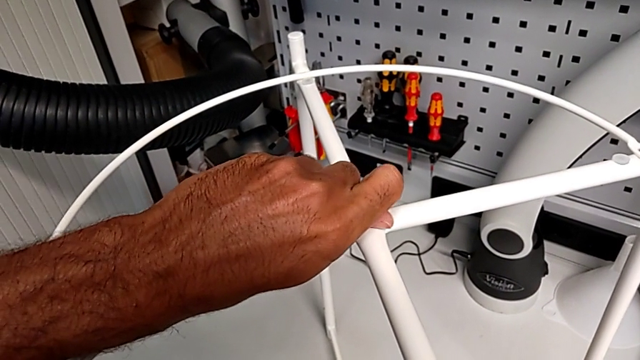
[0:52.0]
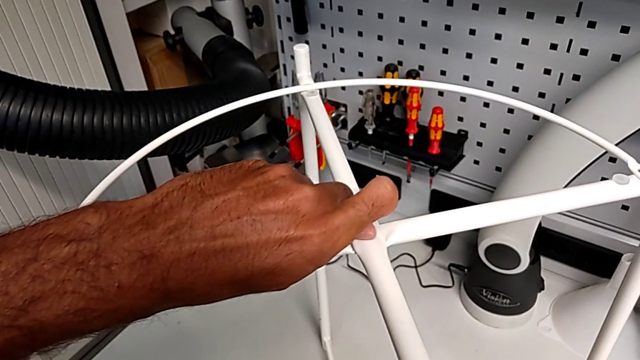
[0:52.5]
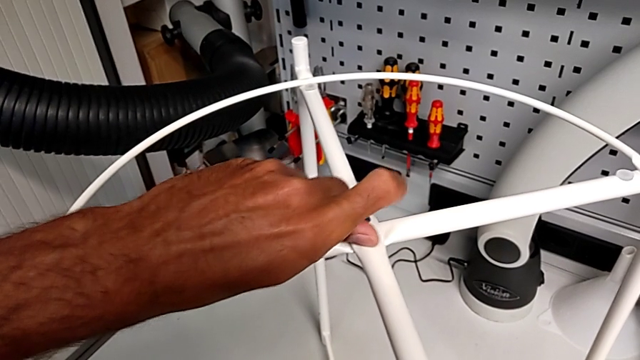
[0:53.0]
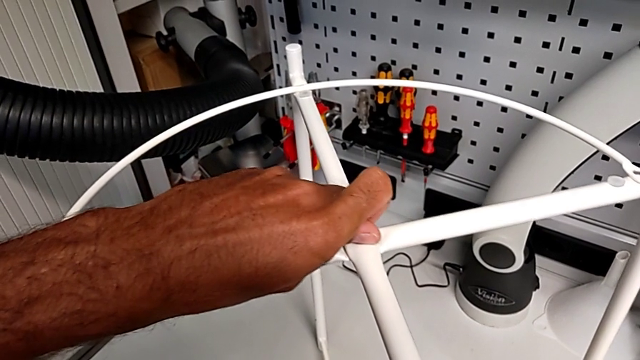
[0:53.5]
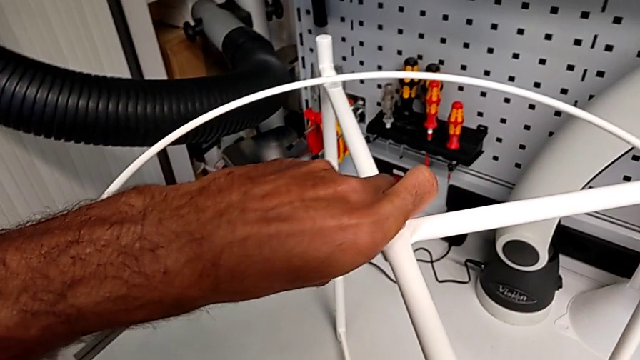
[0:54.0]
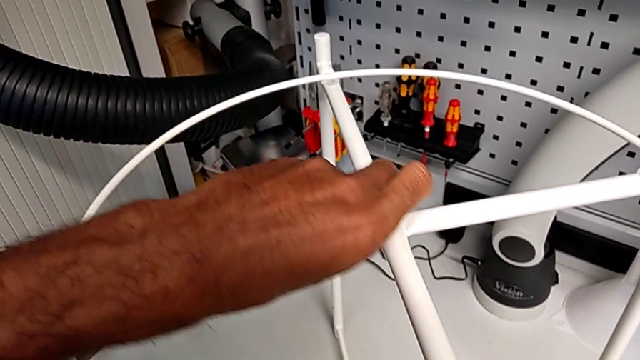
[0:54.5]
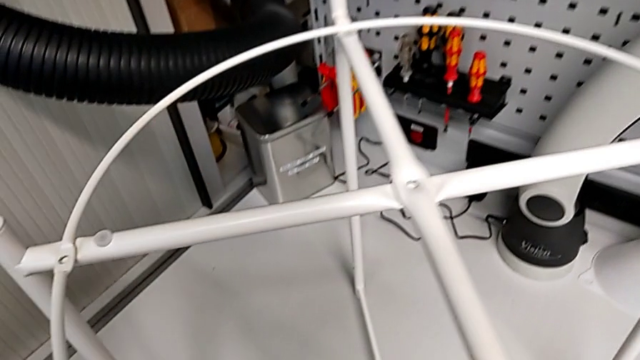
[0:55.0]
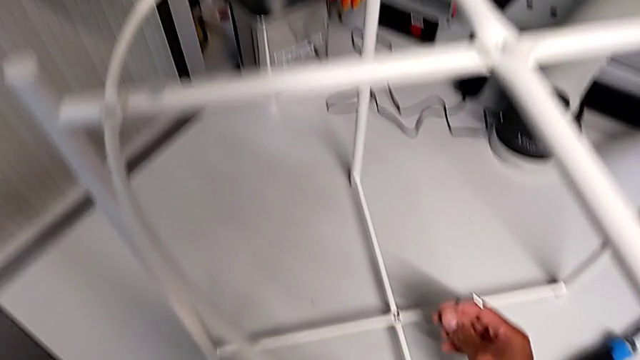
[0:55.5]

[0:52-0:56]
The camera wearer is unscrewing the top hex socket head. They unscrew the hex socket head, disassemble it and place it.

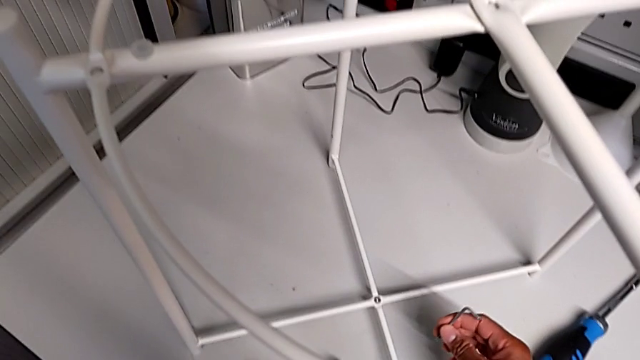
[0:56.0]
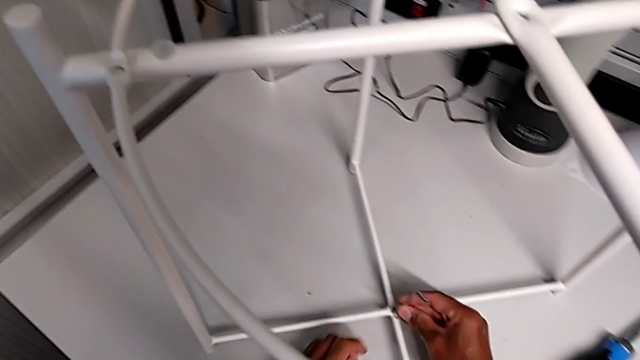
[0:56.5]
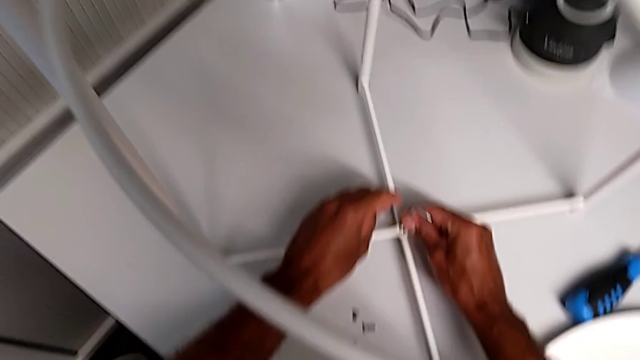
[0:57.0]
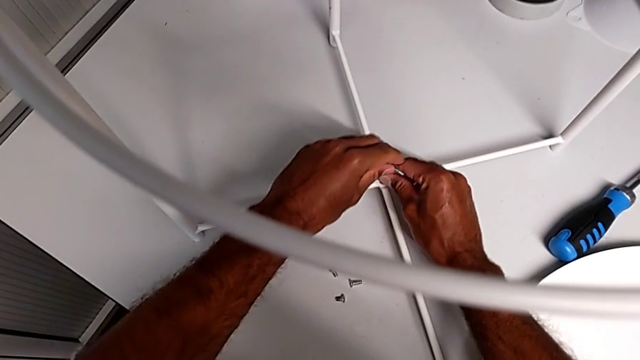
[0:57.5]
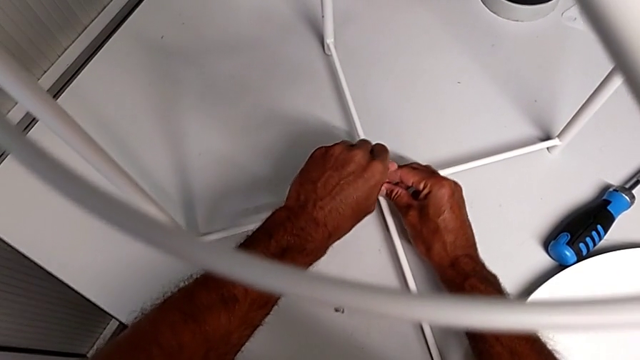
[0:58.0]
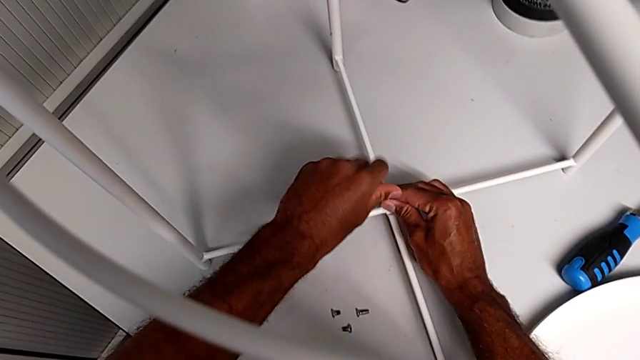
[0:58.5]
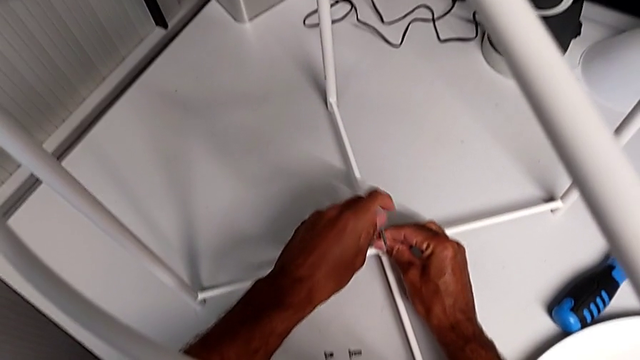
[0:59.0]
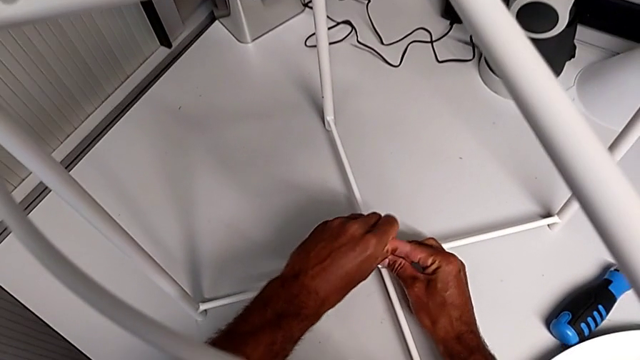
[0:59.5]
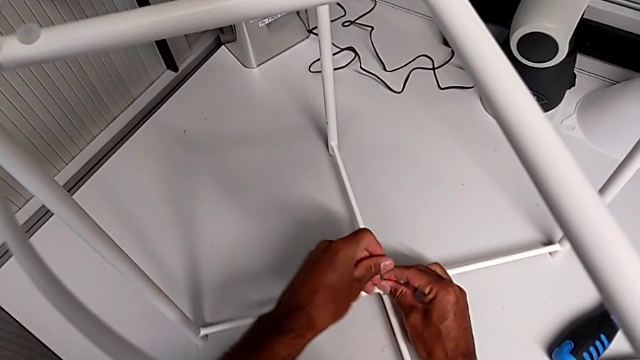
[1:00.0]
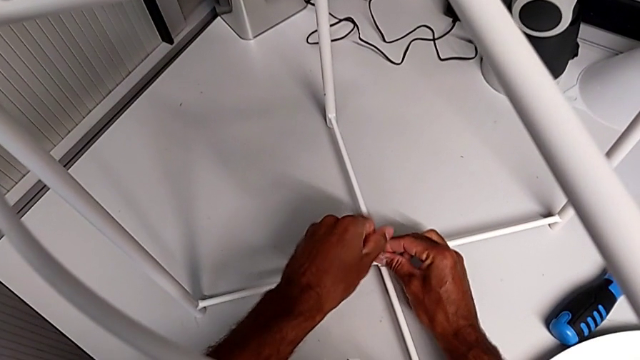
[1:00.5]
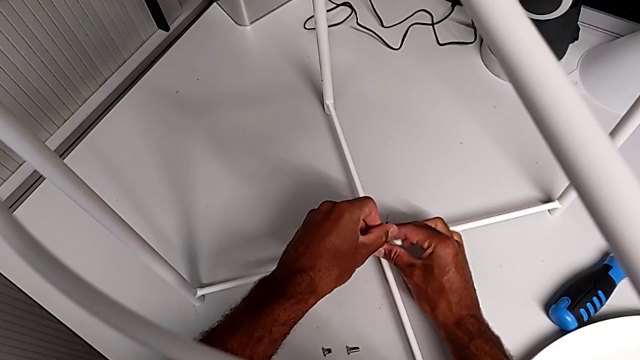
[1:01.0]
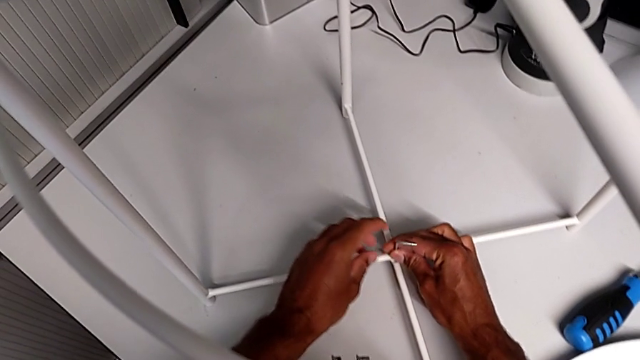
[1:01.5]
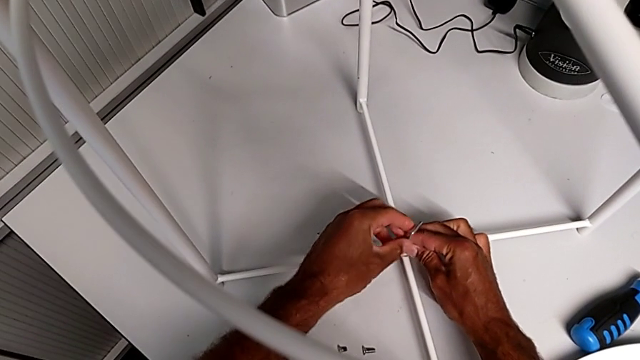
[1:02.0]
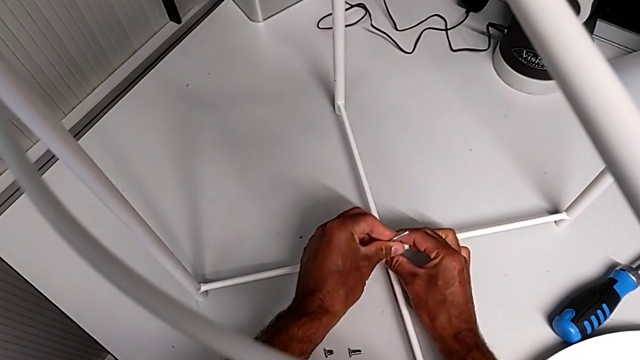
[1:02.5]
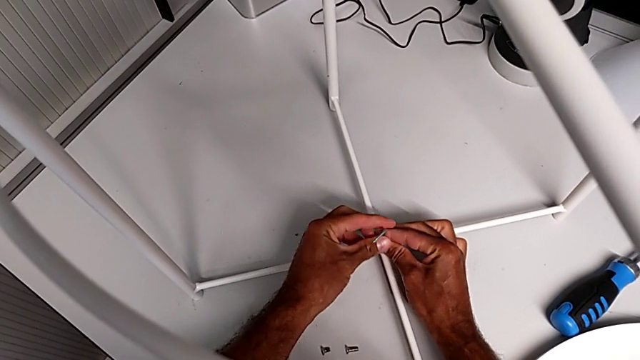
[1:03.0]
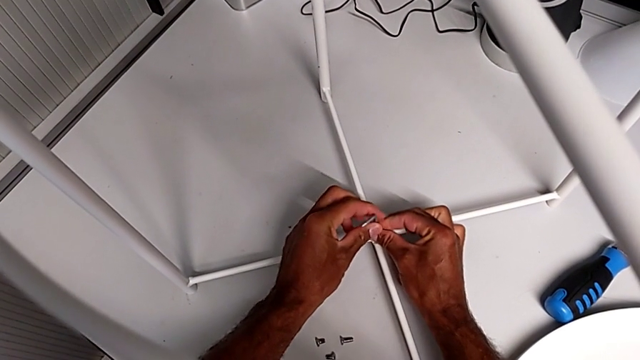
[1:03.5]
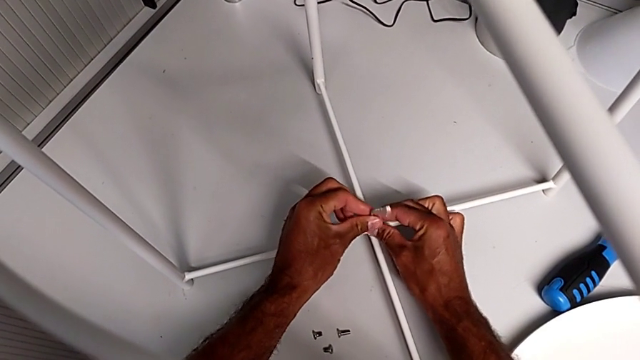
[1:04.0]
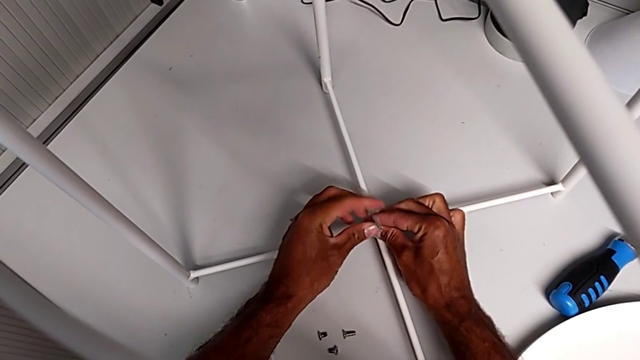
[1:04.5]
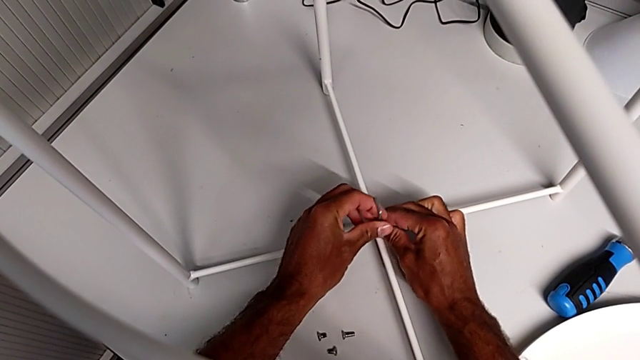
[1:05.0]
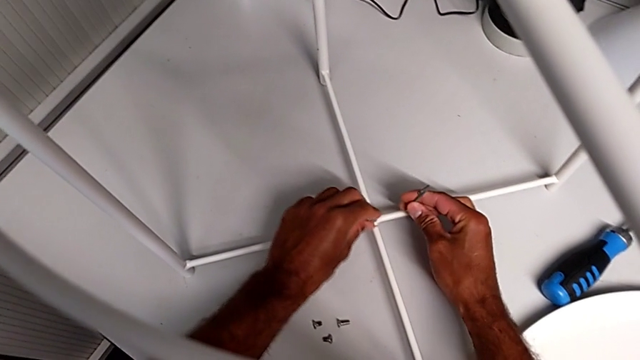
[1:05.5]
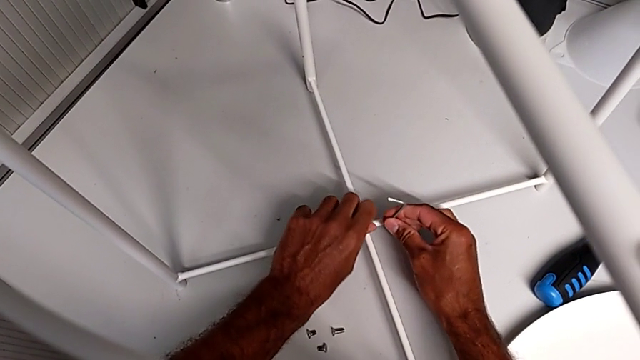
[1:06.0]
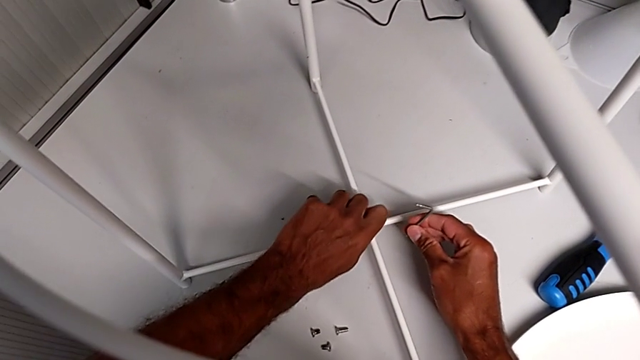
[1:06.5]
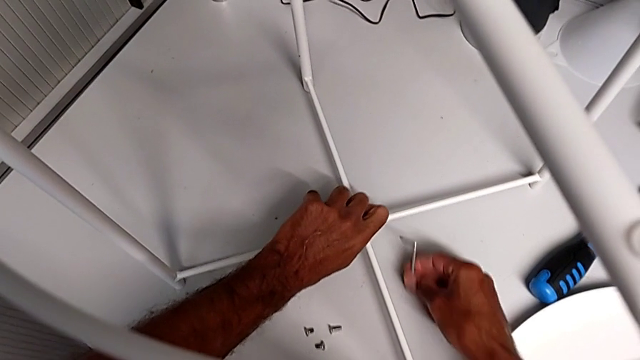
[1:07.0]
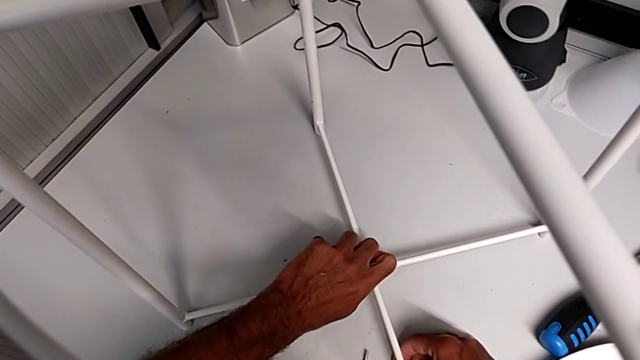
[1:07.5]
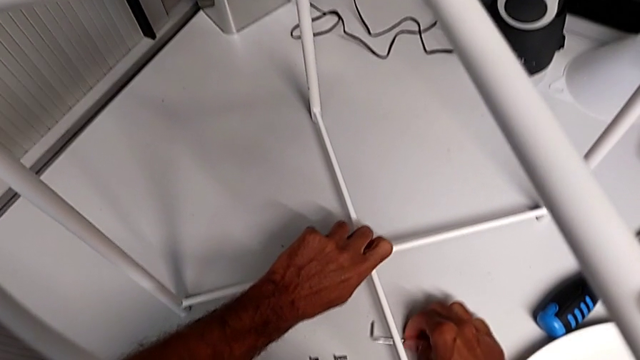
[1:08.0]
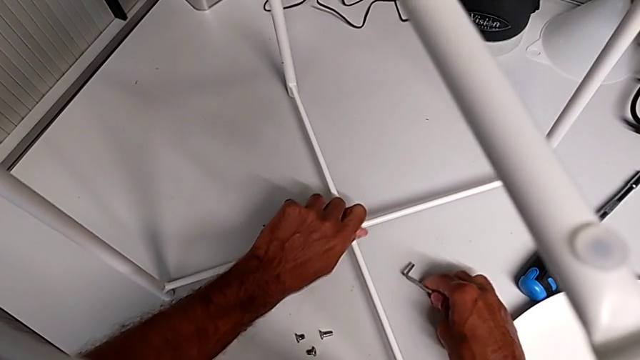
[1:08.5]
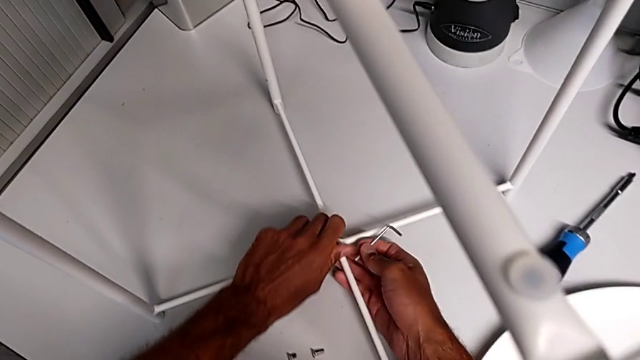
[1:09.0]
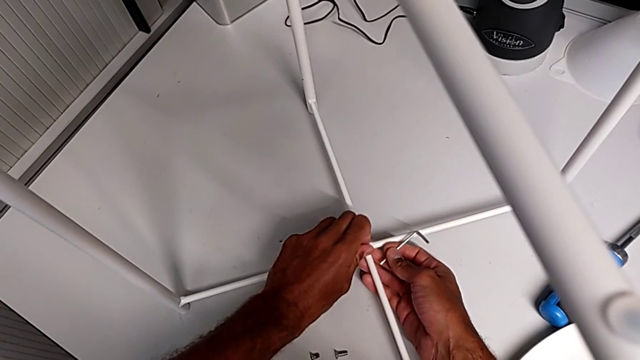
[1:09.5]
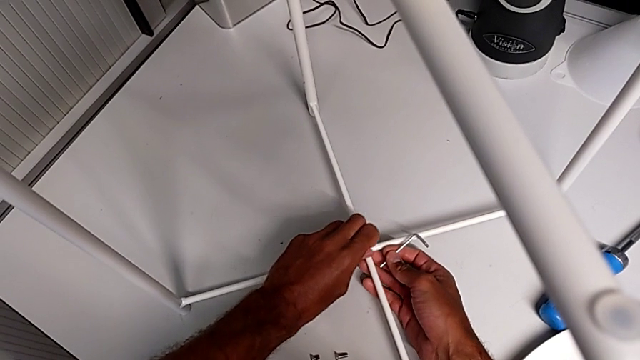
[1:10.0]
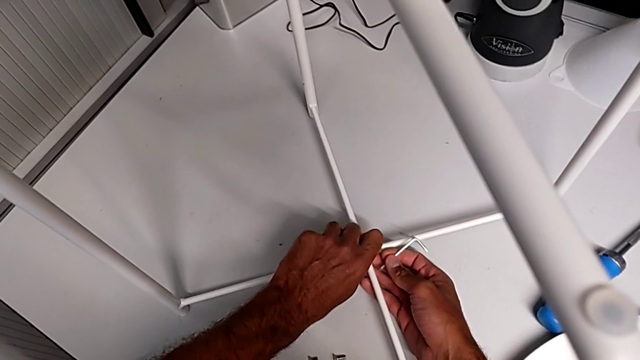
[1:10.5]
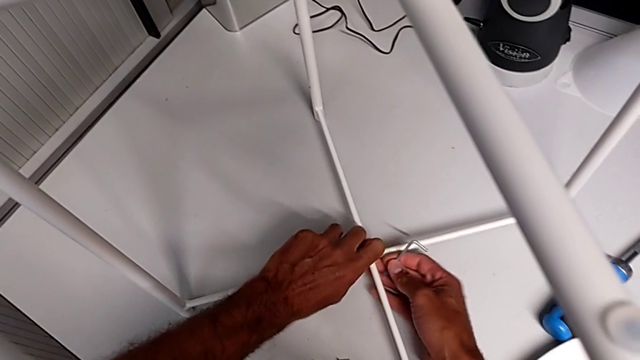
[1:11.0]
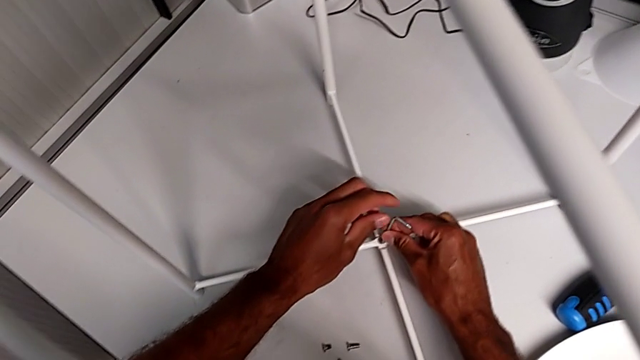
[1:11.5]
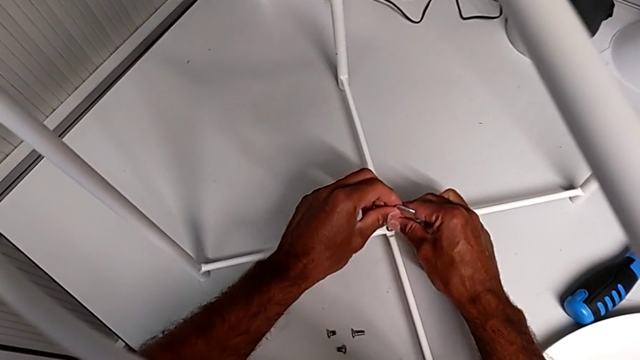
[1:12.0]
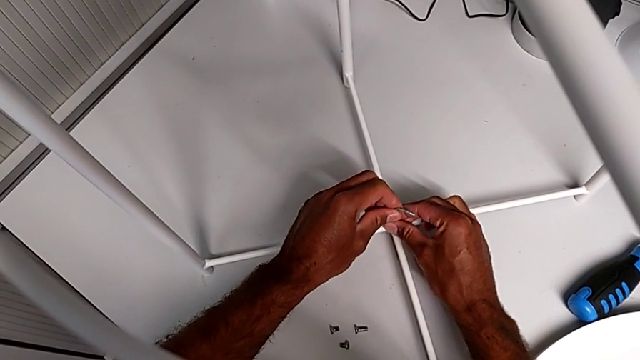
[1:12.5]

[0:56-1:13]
The camera wearer is removing the circle. They wrongly insert the Allen wrench and unscrew the hex socket head, withdraw the Allen wrench, wrongly unscrew the hex socket head and insert the Allen wrench.
